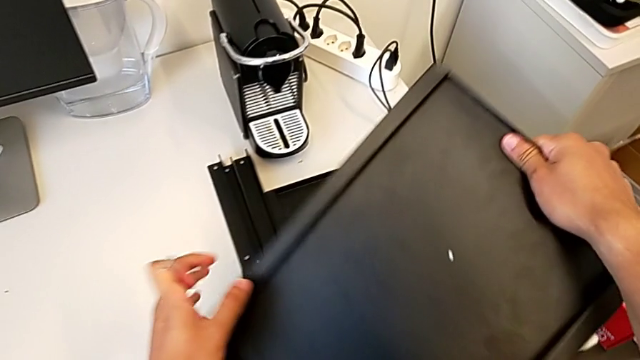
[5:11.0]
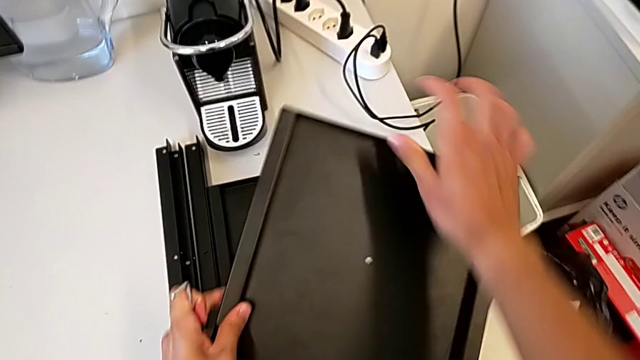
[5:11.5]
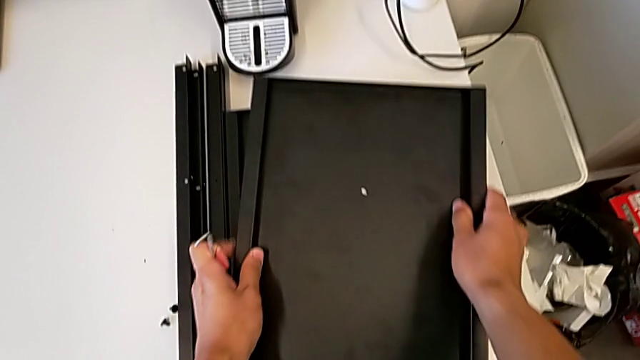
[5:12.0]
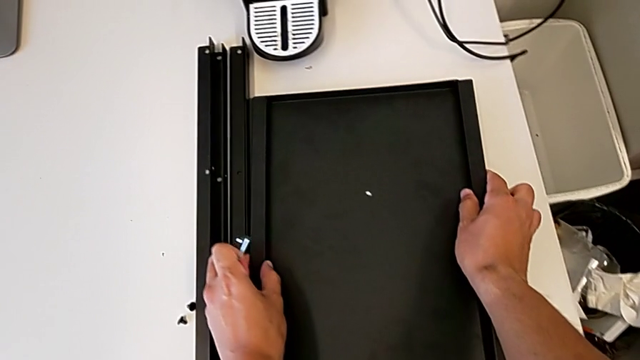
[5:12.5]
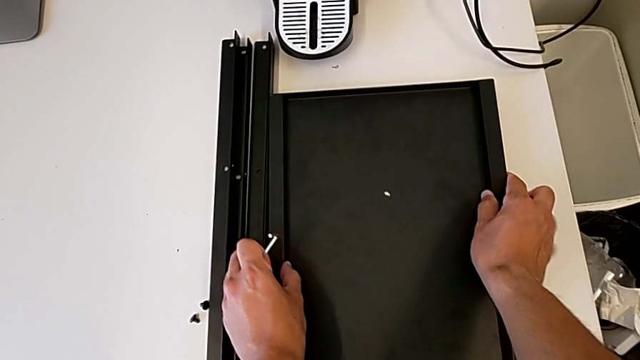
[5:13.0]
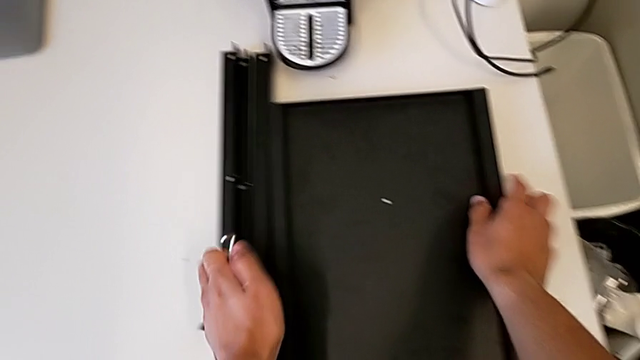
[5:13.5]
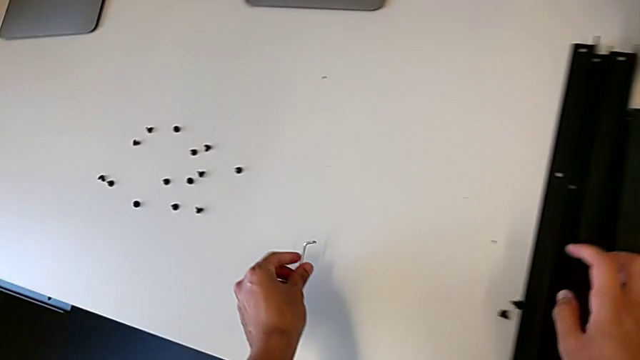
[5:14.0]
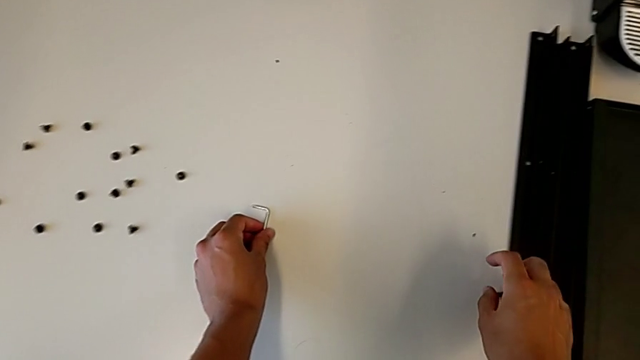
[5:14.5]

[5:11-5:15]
The camera wearer is disassembling the fourth leg. They place the second nightstand and place the Allen wrench.
